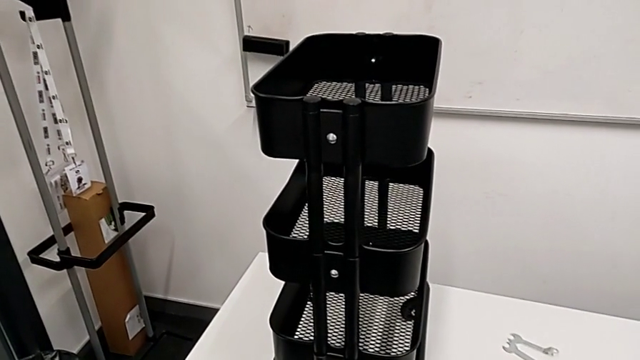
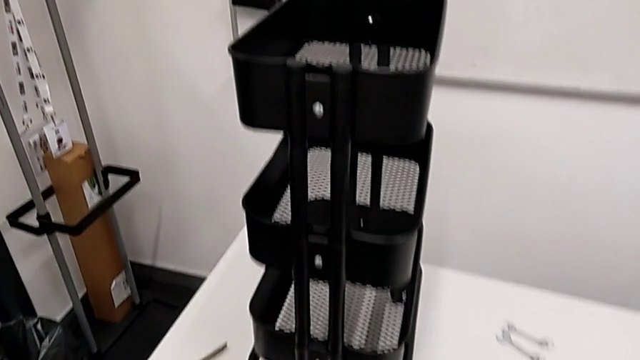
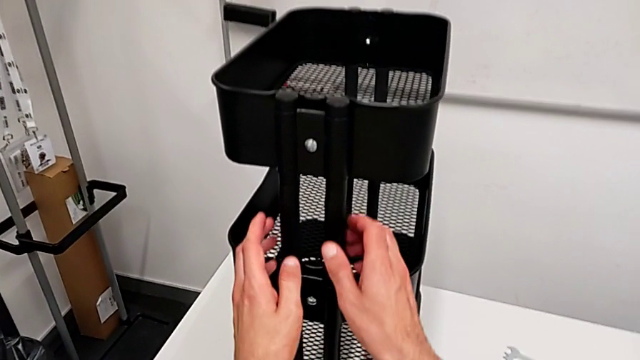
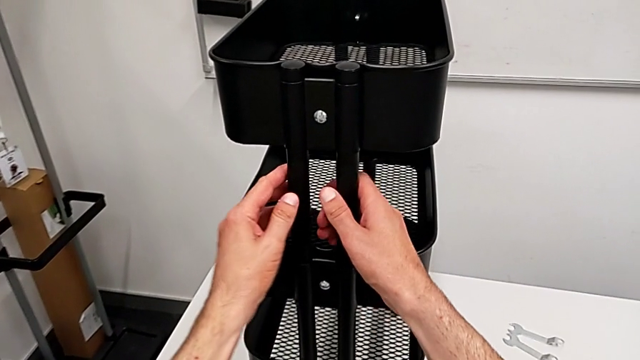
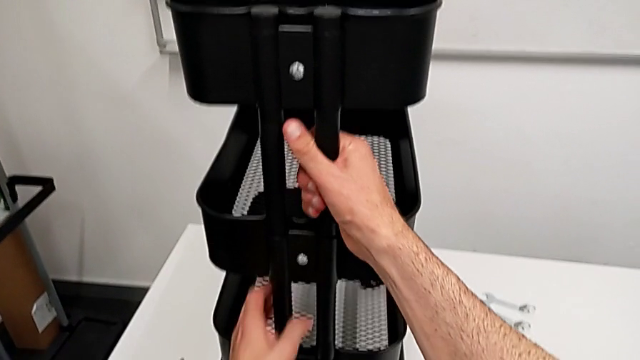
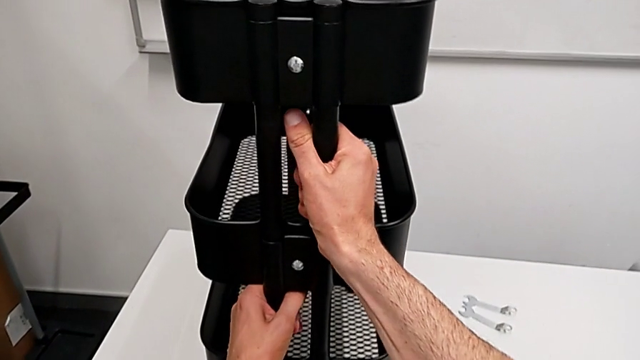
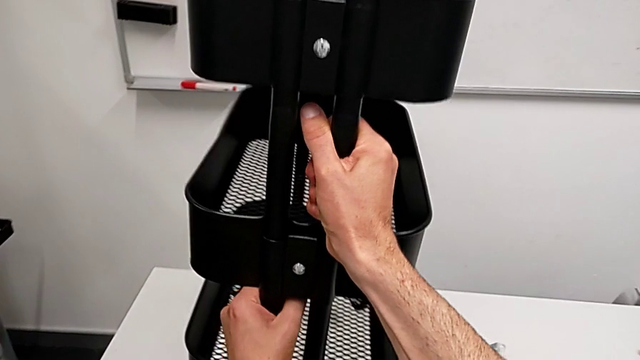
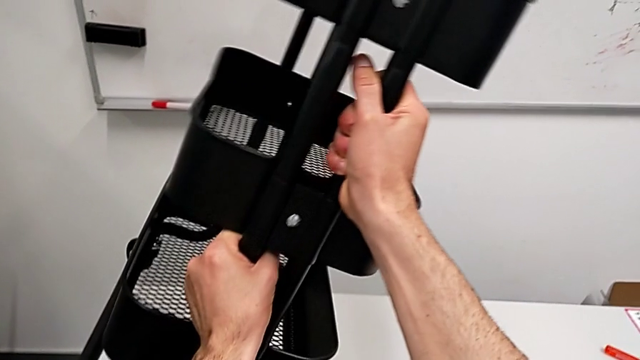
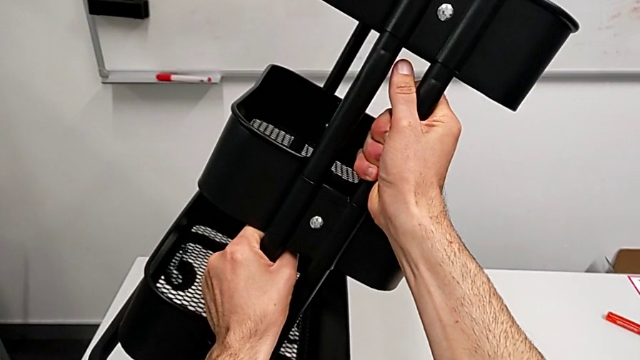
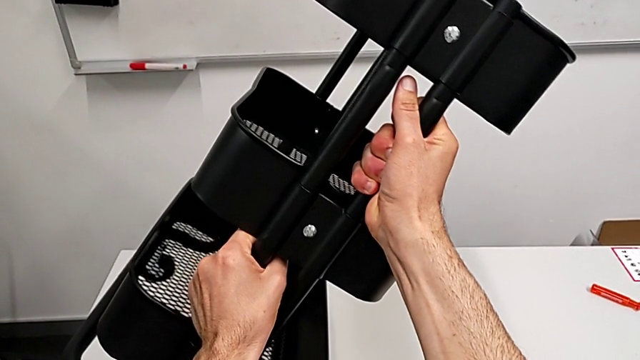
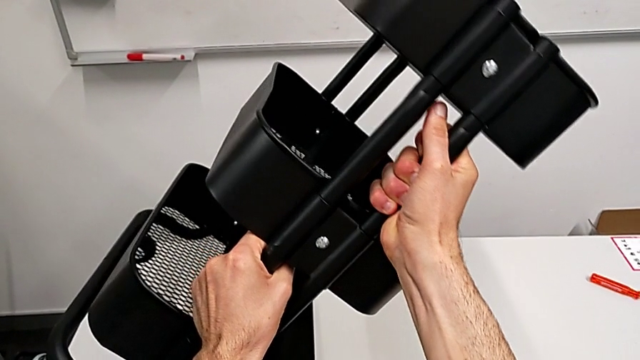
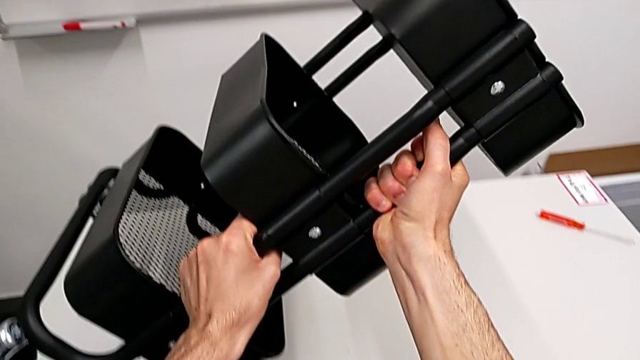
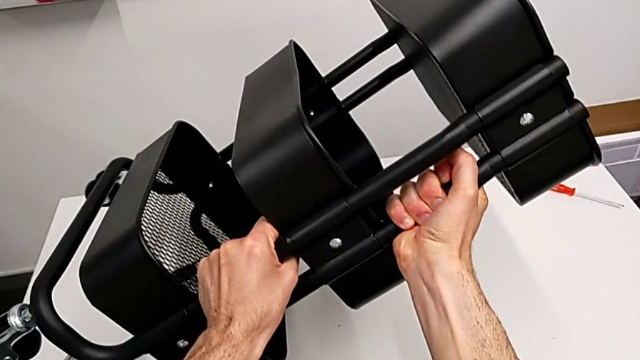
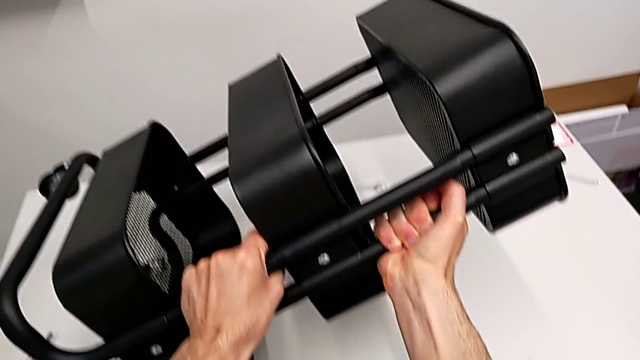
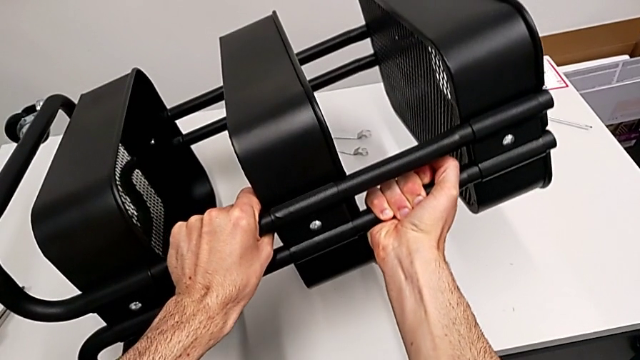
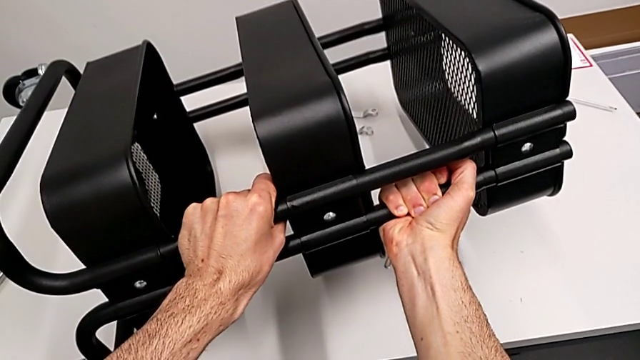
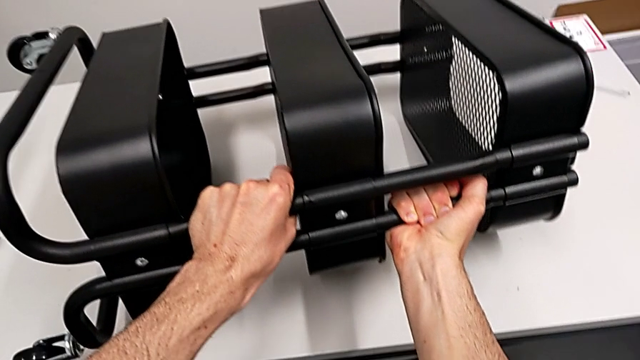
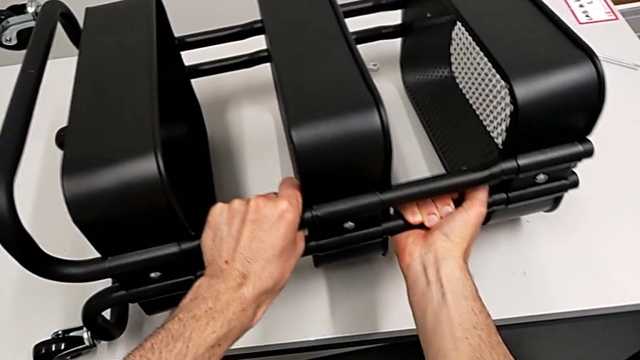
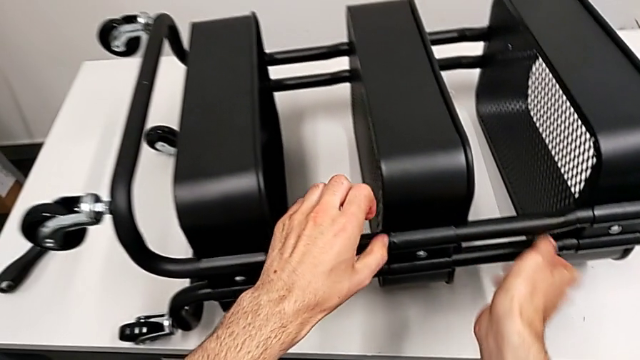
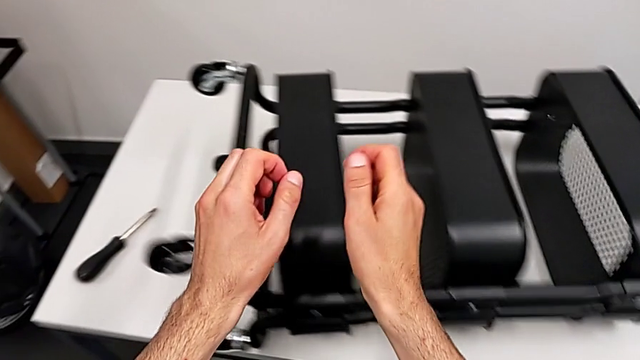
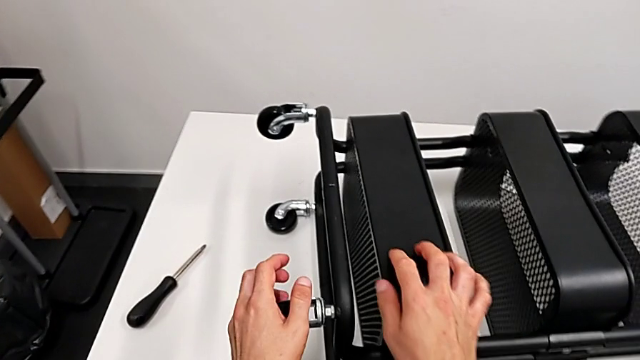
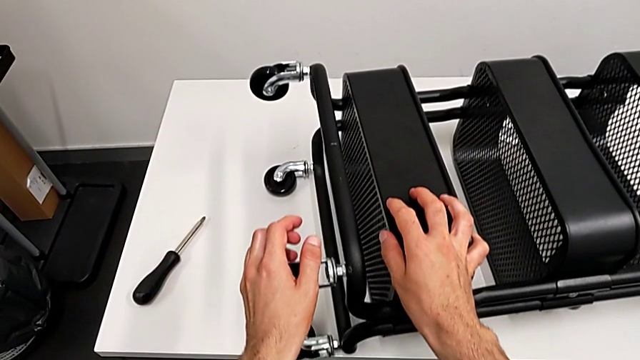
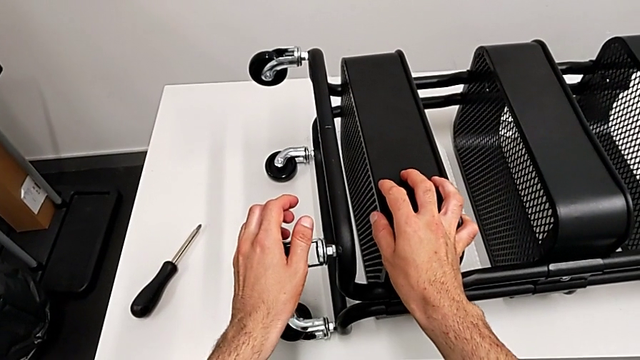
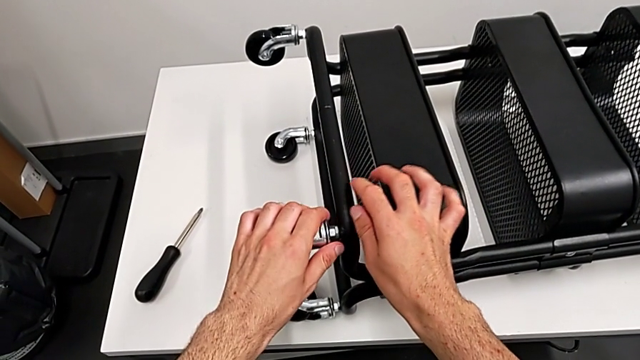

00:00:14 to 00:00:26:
The camera wearer is disassembling the wheels from the shelf. They approach the utility cart, grab it and flip it.

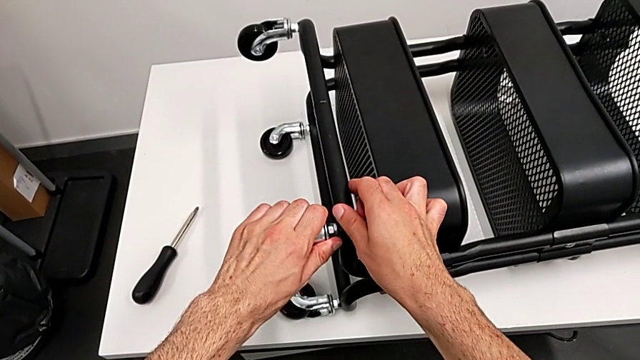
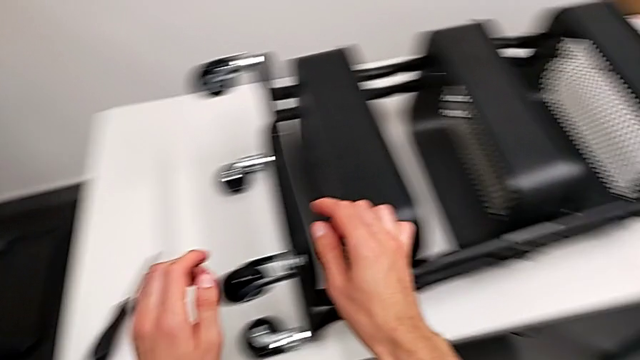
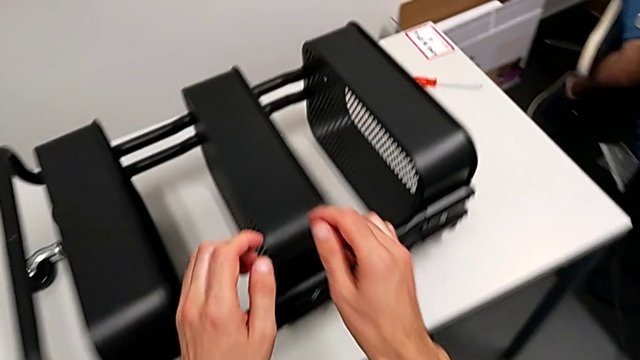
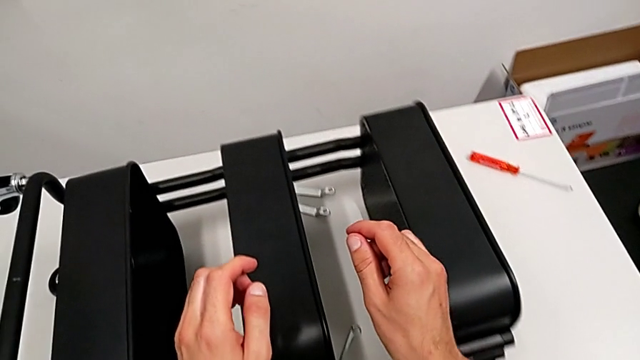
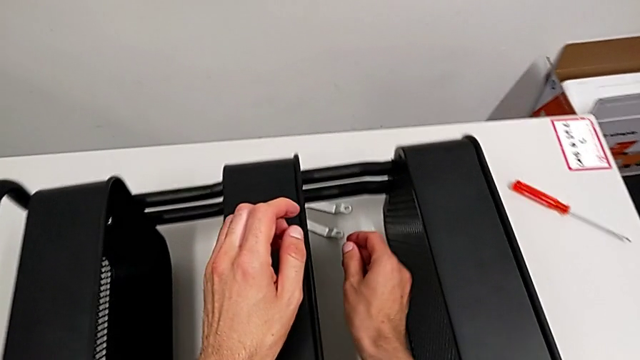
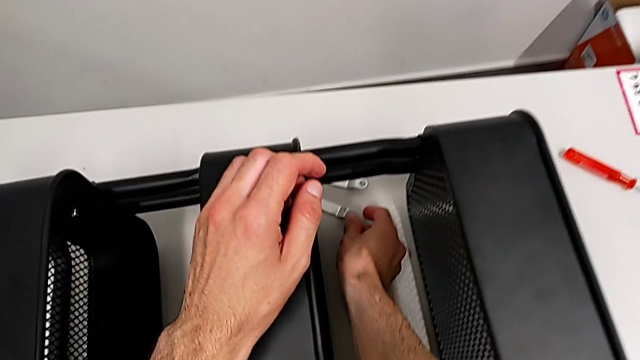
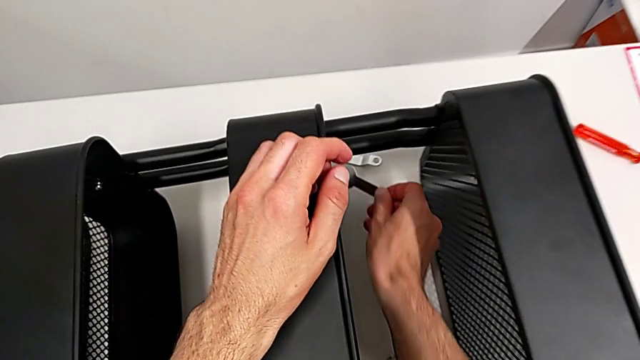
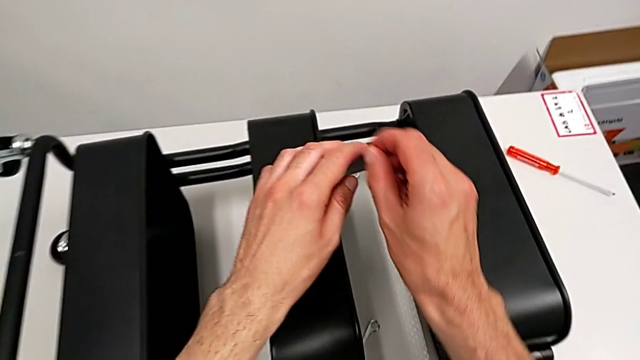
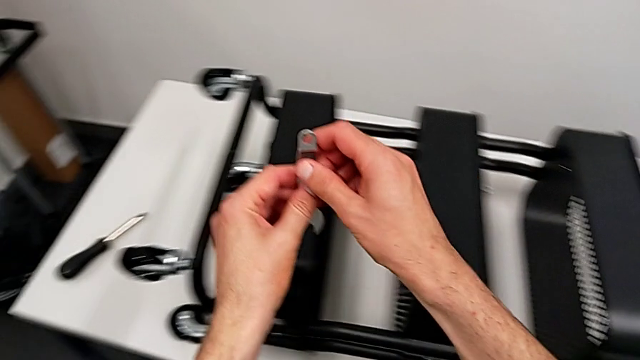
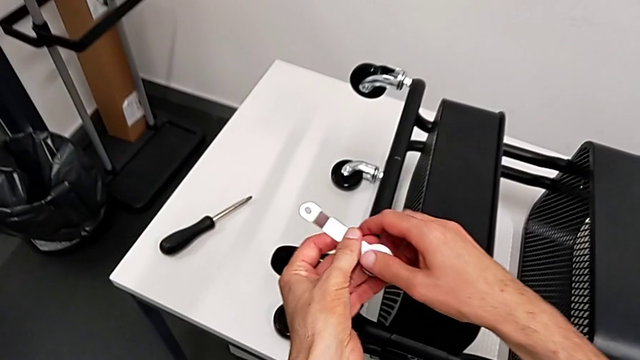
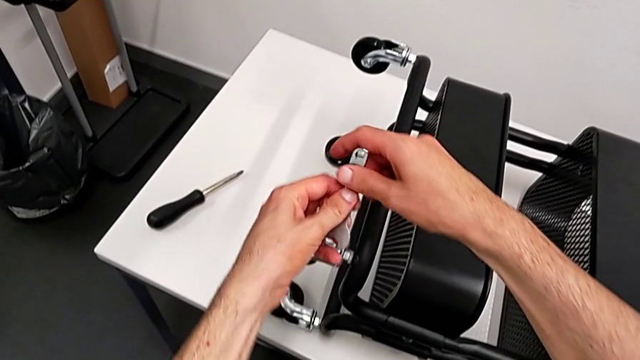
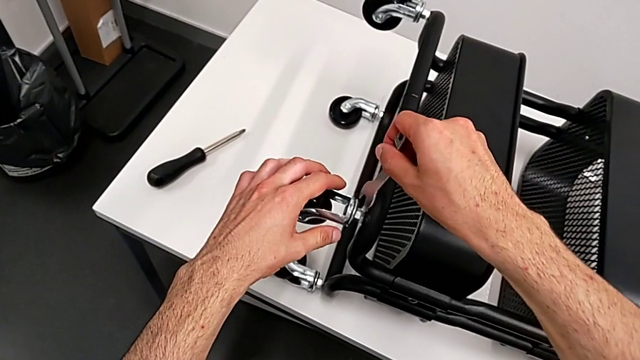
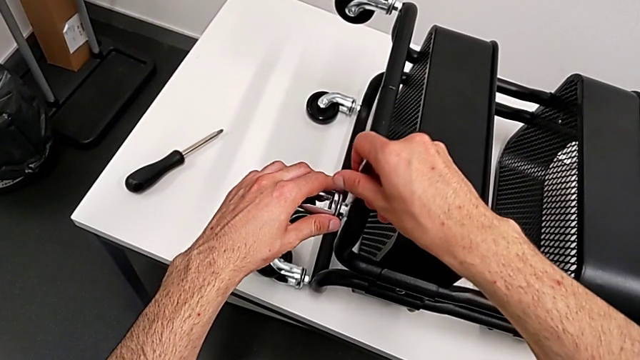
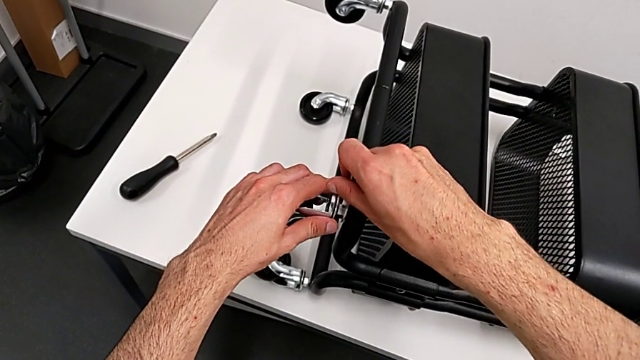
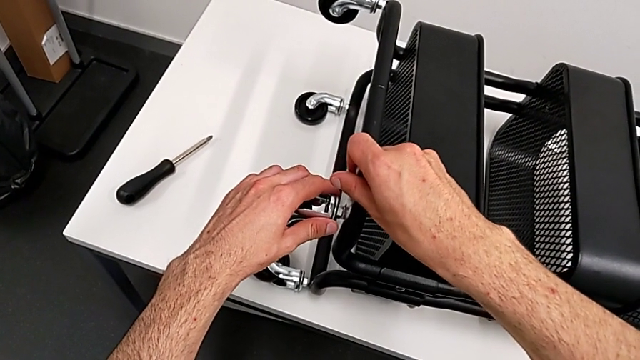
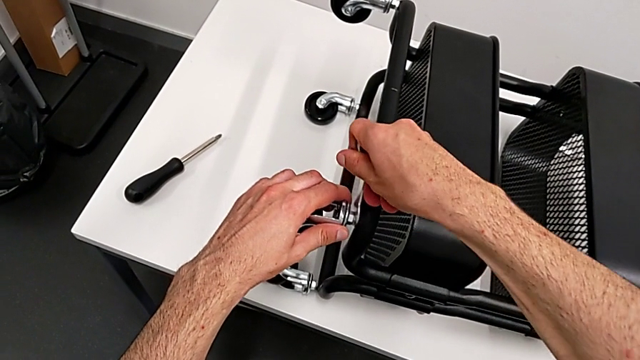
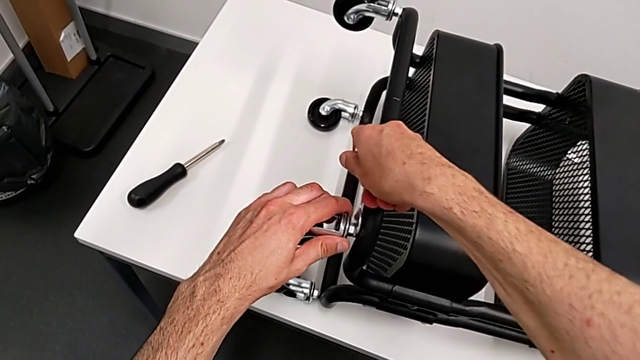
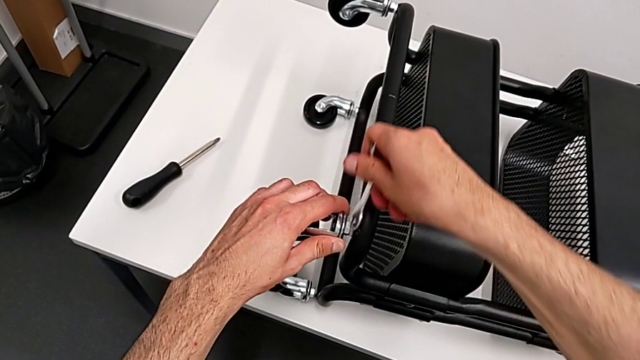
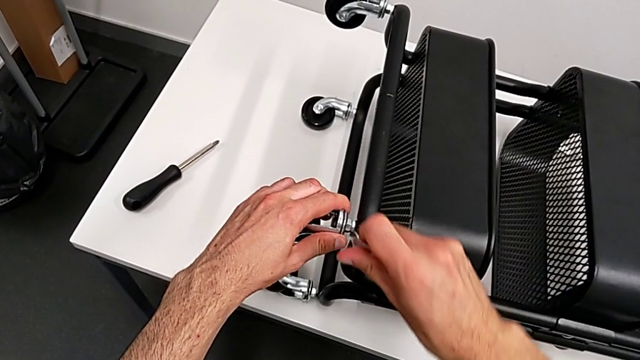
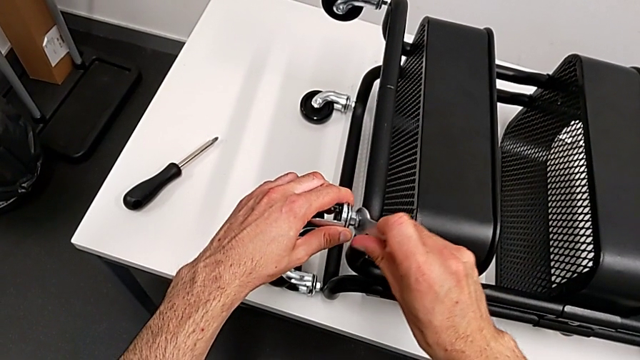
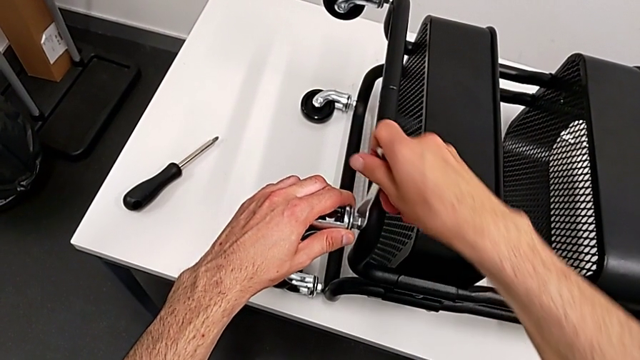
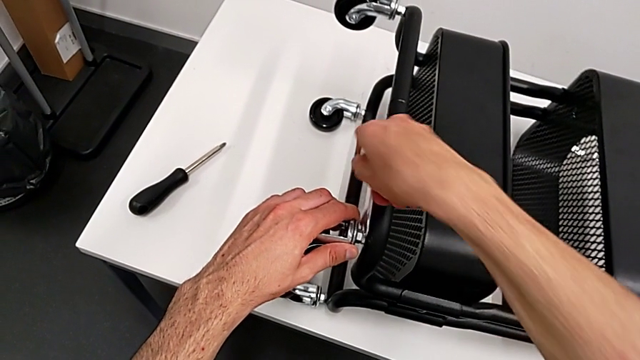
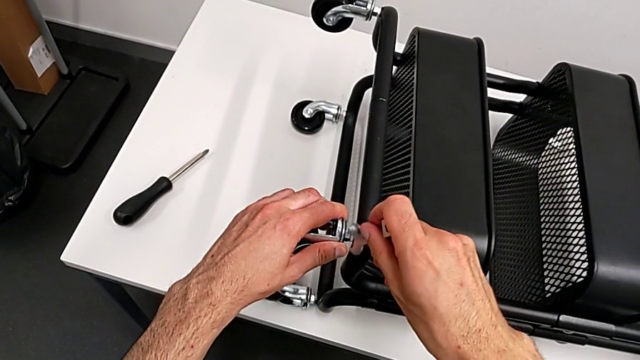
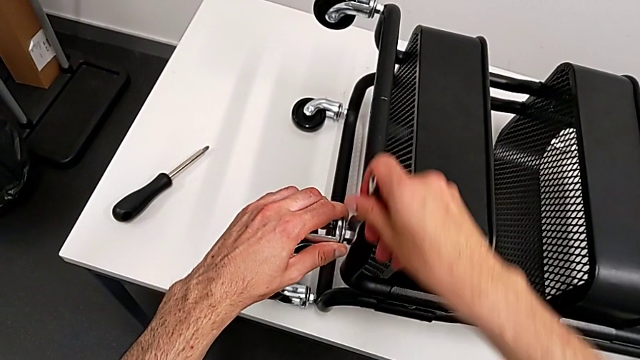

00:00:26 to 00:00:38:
The camera wearer is disassembling the wheels from the shelf. They grab the hexagonal wrench and begin to place it.
